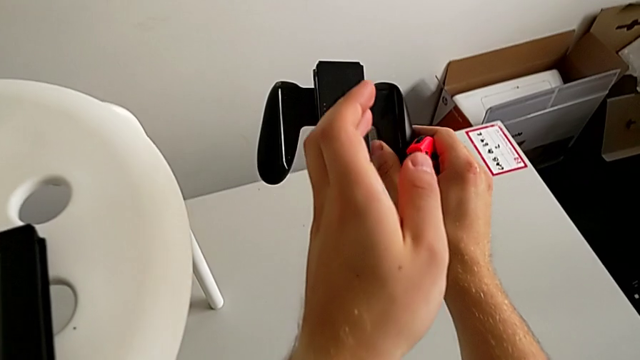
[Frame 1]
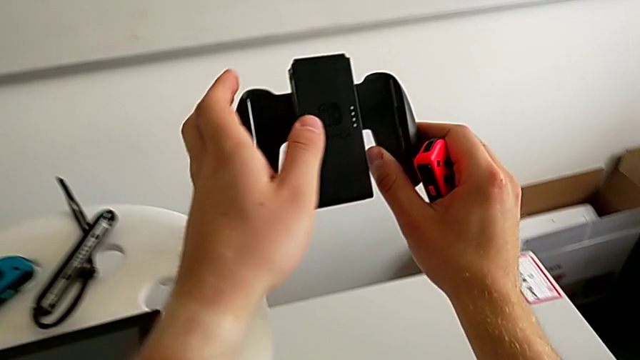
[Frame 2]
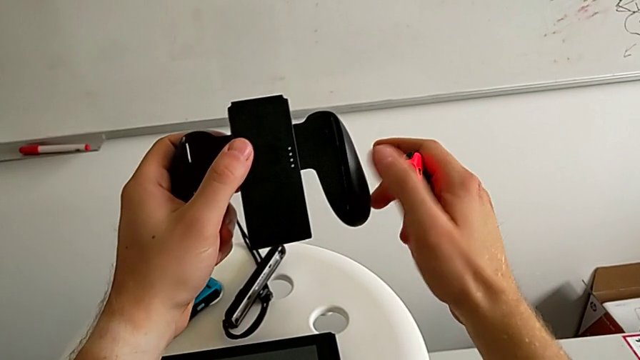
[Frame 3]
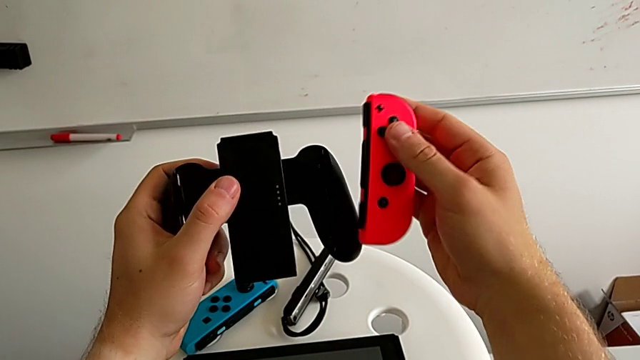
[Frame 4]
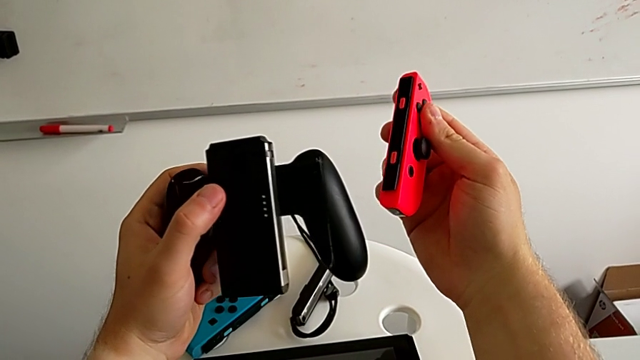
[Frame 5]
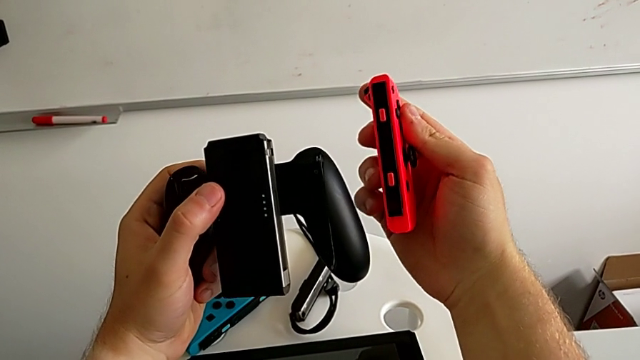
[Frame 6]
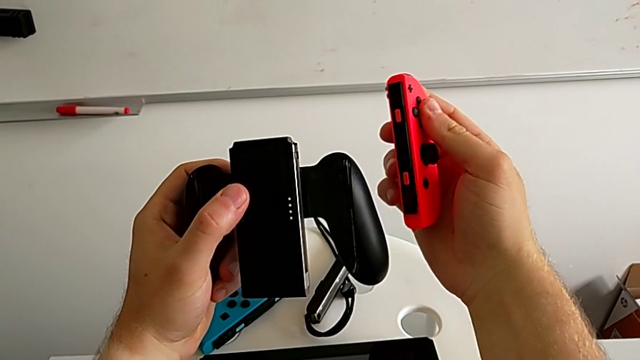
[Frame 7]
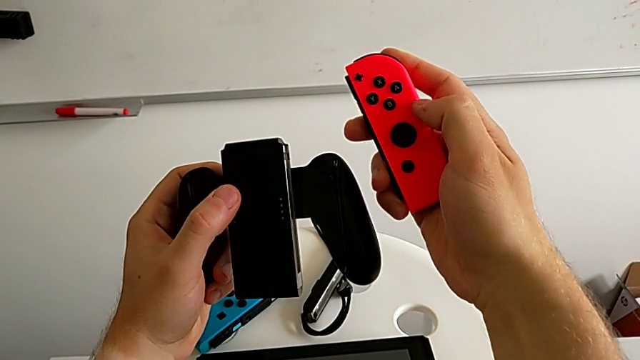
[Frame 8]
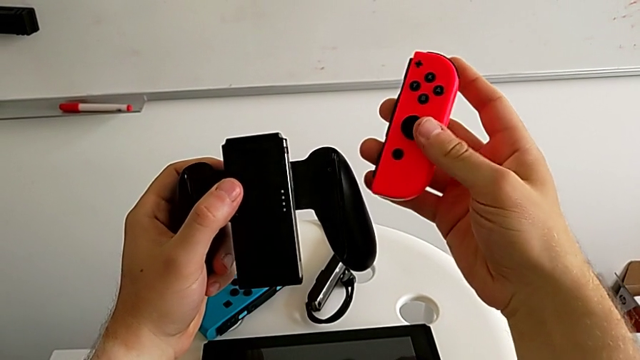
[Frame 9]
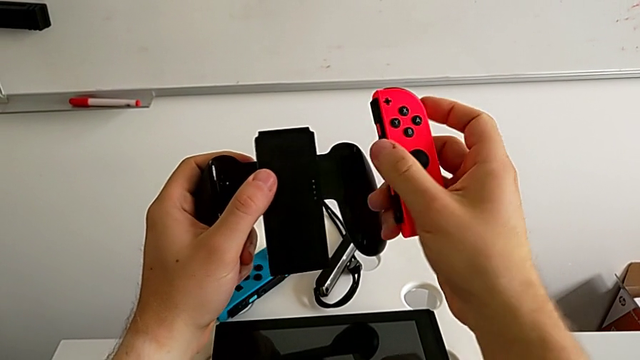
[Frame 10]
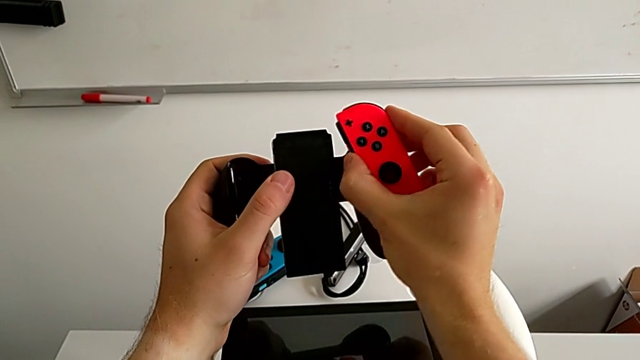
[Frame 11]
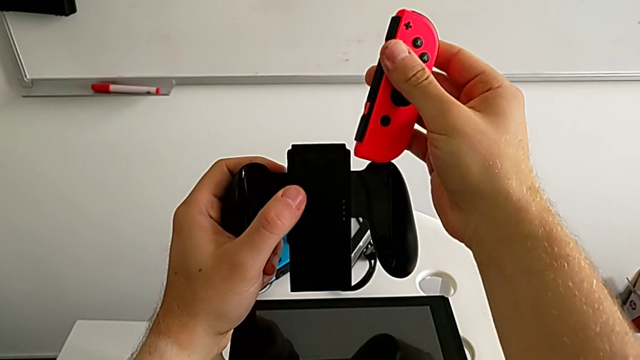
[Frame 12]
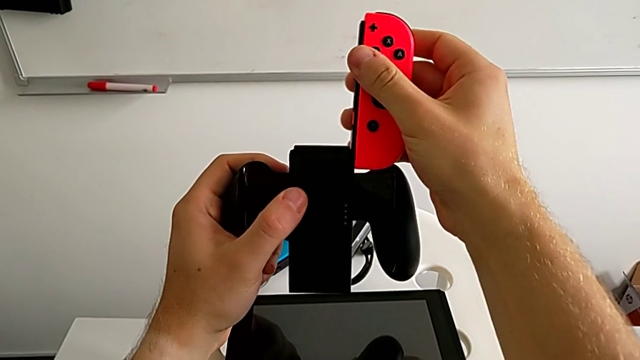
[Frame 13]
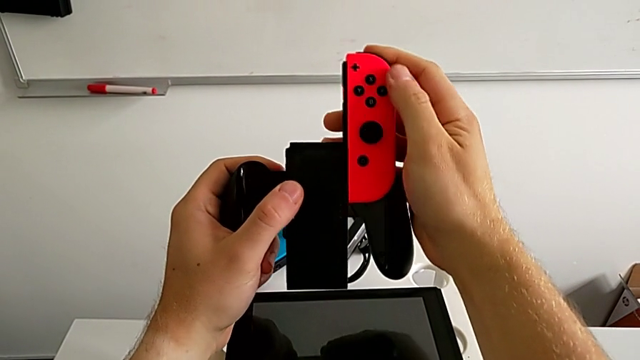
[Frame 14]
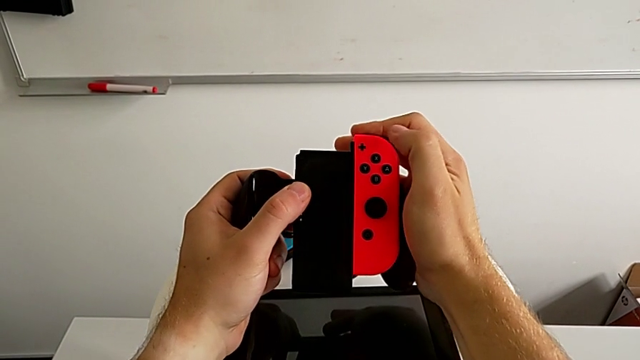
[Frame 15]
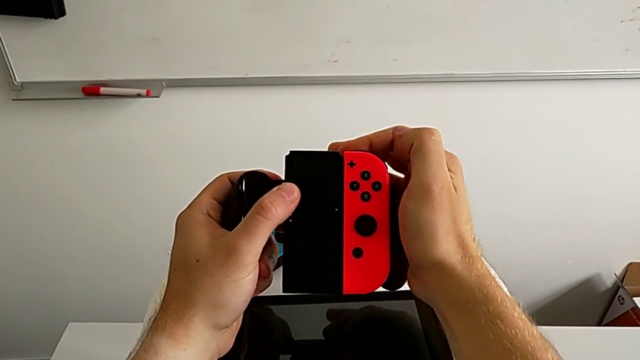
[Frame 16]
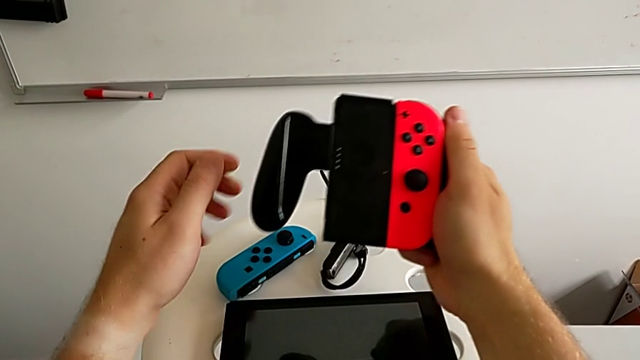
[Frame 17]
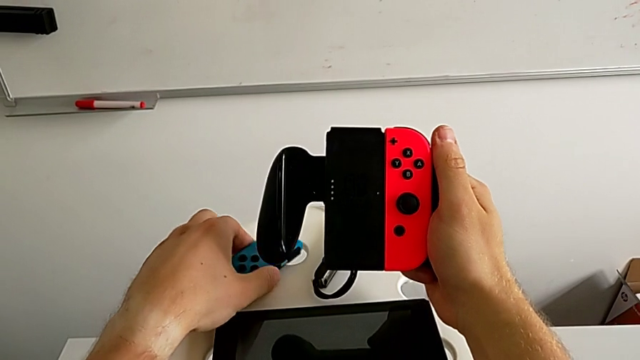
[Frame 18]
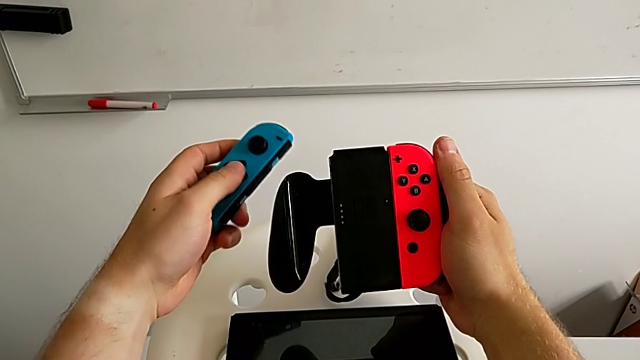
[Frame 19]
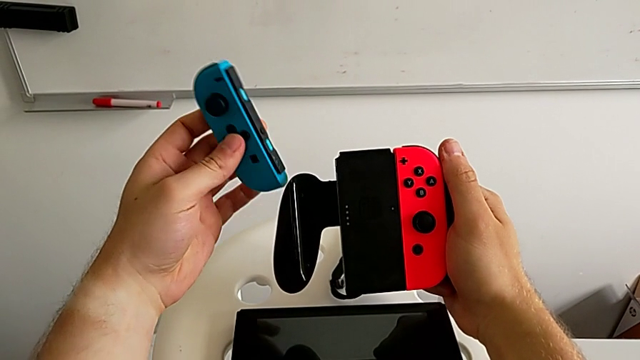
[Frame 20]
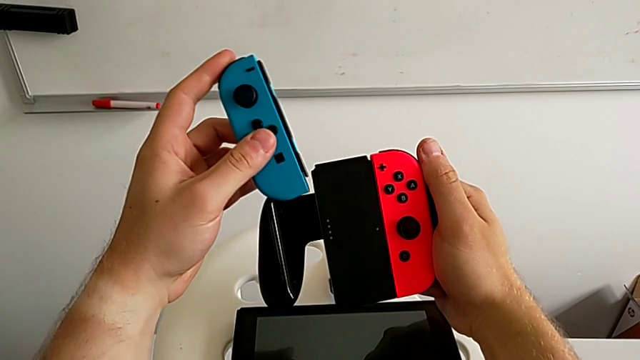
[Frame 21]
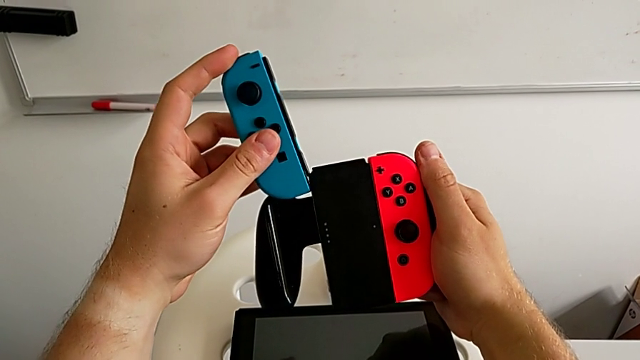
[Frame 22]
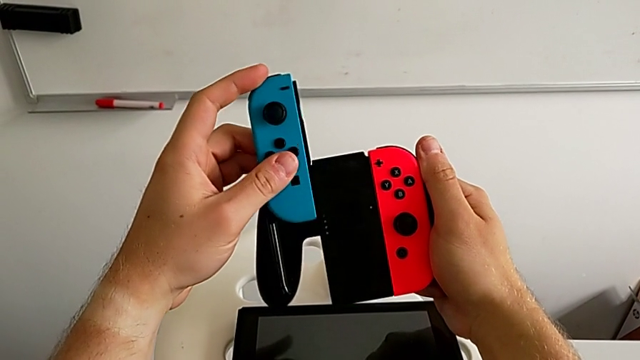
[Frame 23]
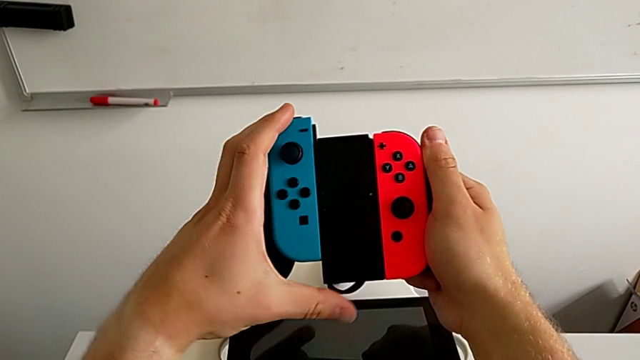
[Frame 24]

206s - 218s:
The camera wearer is exchanging Joy-Con controllers from the Joy-Con straps to the Joy-Con comfort grip. They rotate the red Joy-Con controller, withdraw the first Joy-Con strap and place it. They lift the comfort grip, lift the red Joy-Con controller and grab the comfort grip.

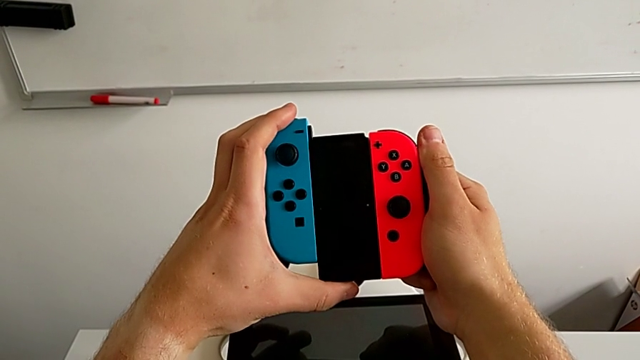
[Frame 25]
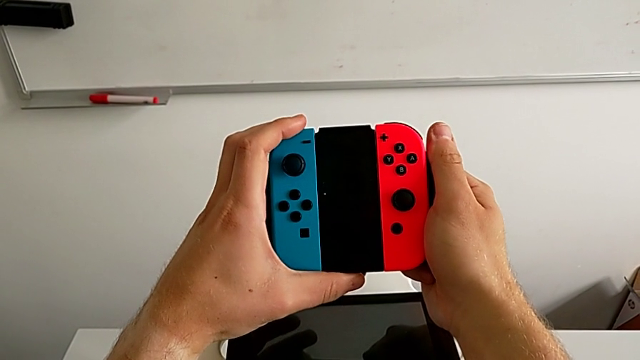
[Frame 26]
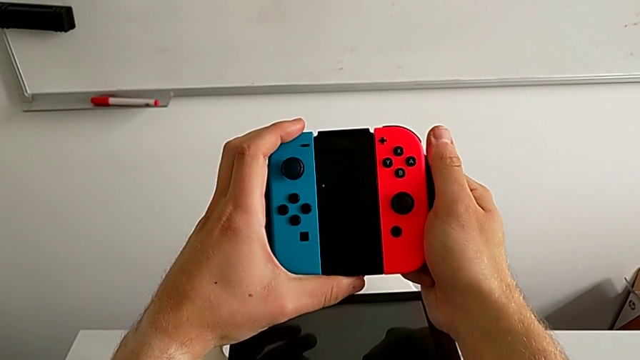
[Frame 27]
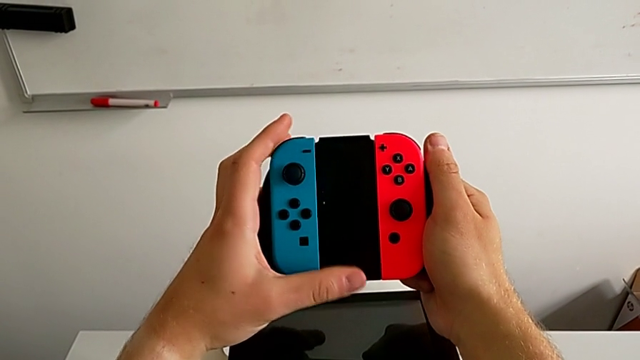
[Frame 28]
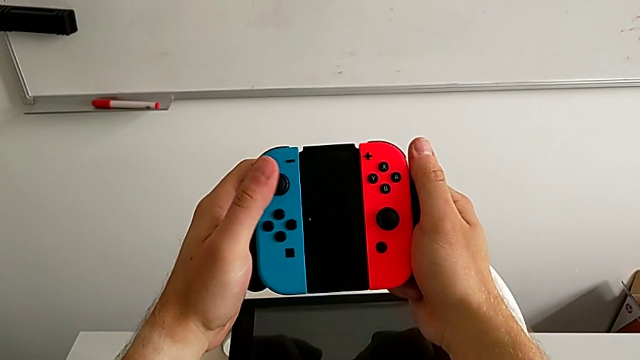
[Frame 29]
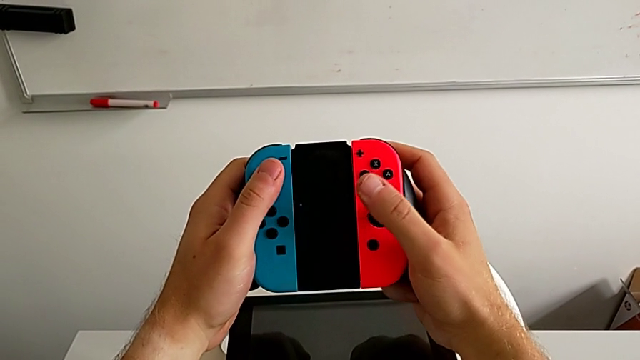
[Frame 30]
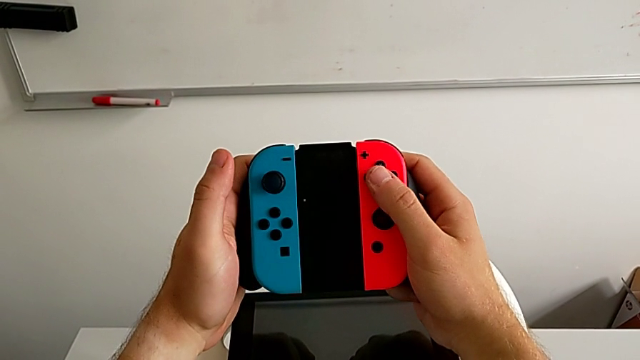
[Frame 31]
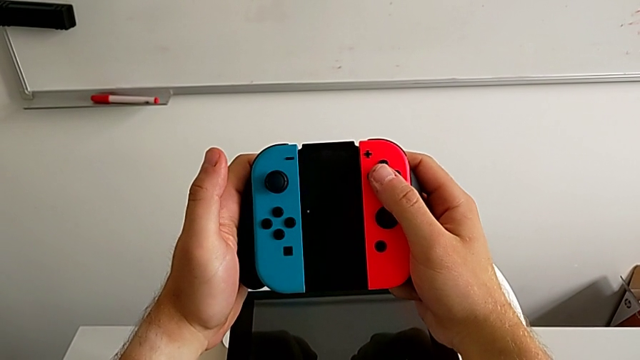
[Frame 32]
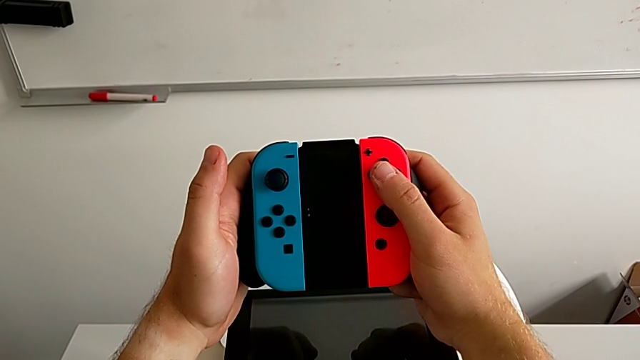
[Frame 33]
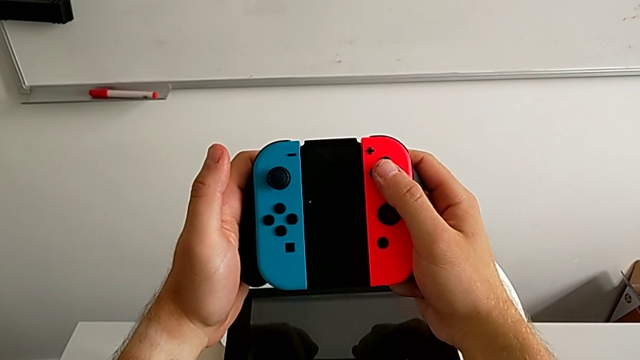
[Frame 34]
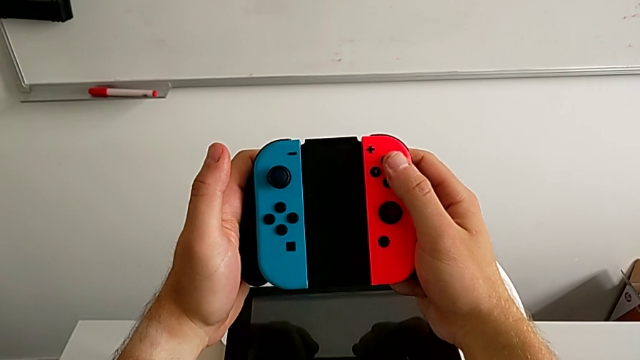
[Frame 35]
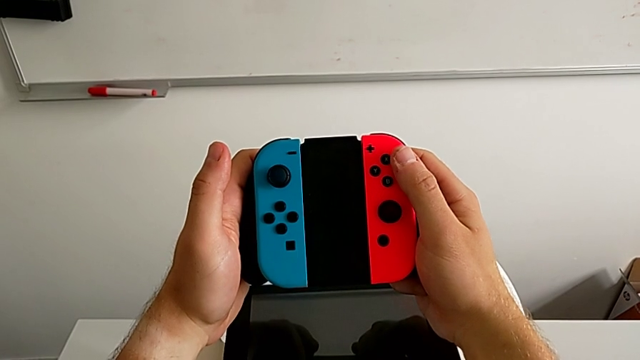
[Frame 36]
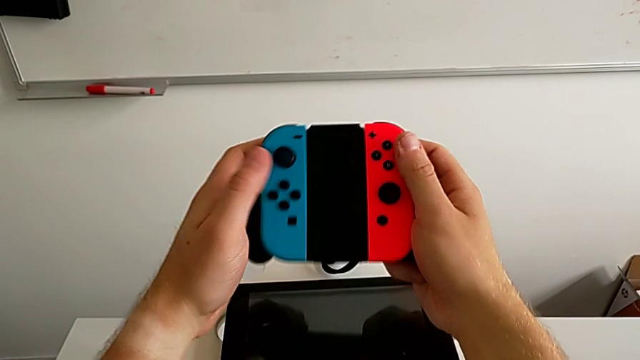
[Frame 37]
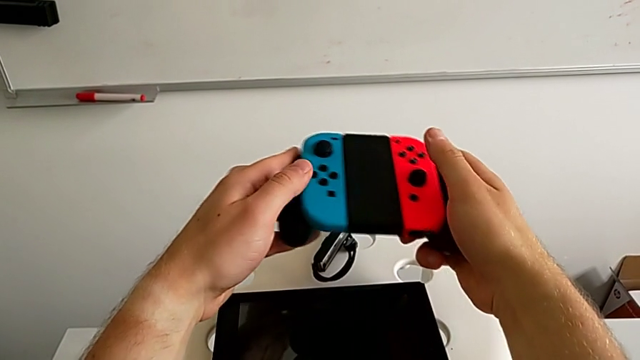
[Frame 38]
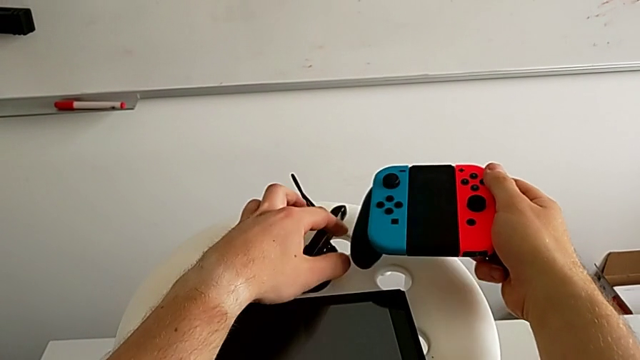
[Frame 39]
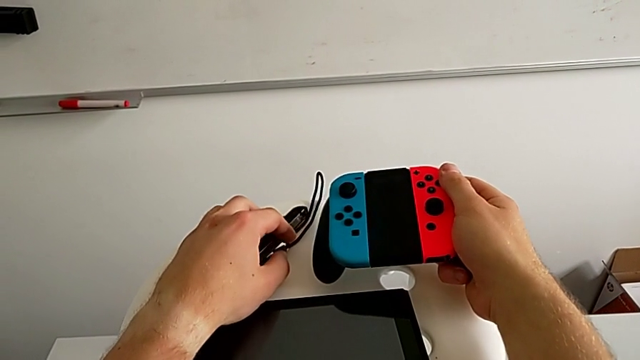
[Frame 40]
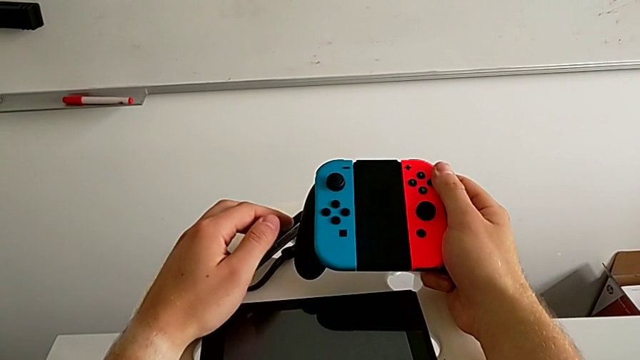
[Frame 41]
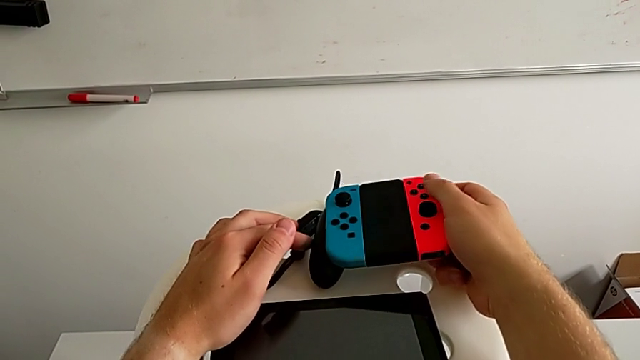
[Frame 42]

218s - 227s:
The camera wearer is exchanging Joy-Con controllers from the Joy-Con straps to the Joy-Con comfort grip. They insert the red Joy-Con controller, grab the blue Joy-Con controller and insert it.
